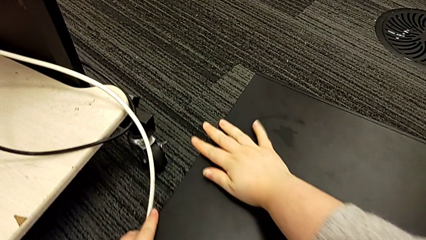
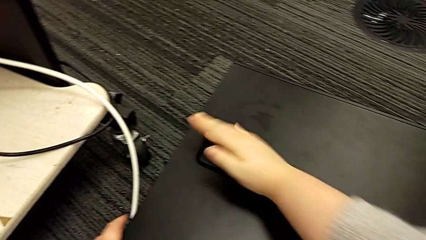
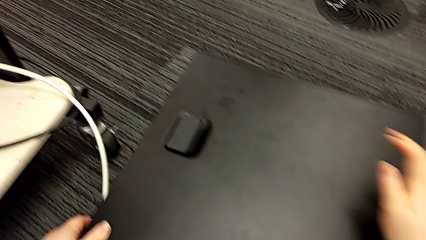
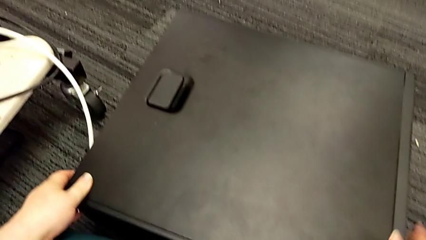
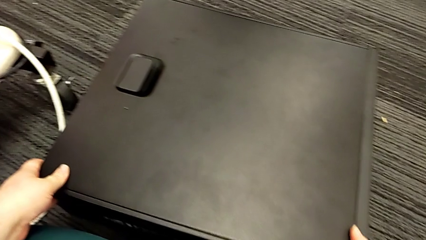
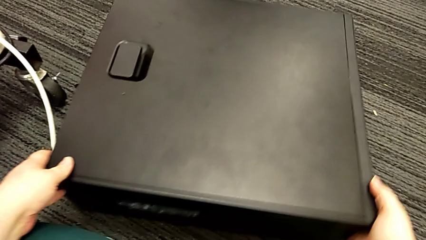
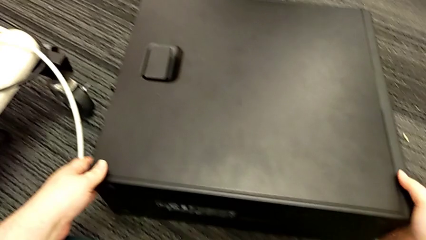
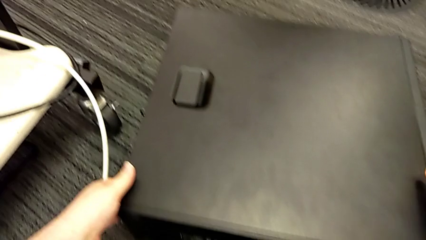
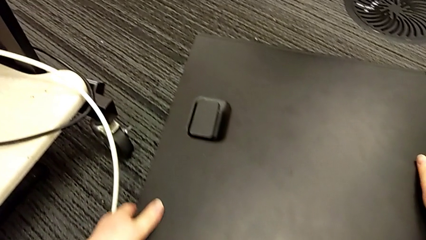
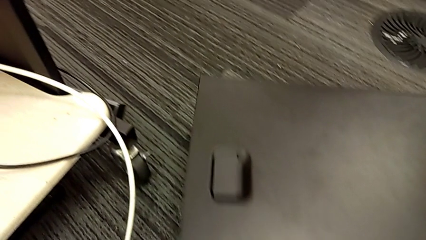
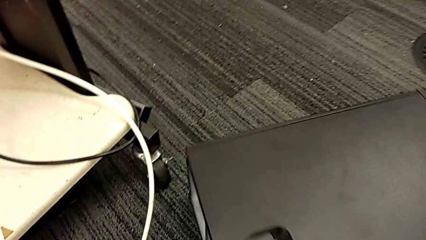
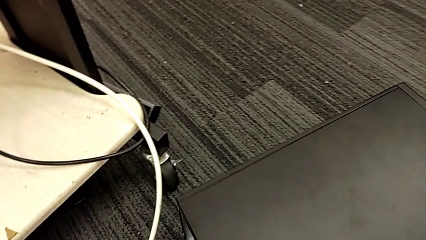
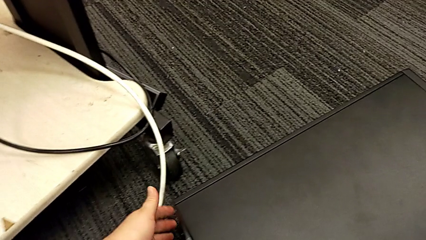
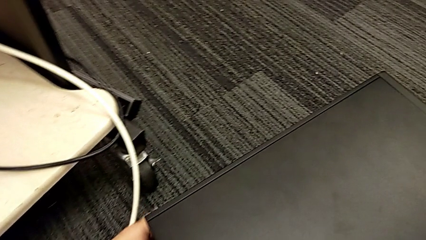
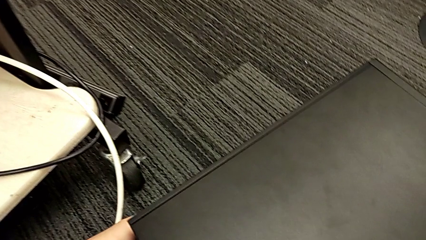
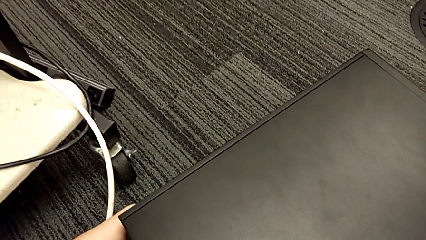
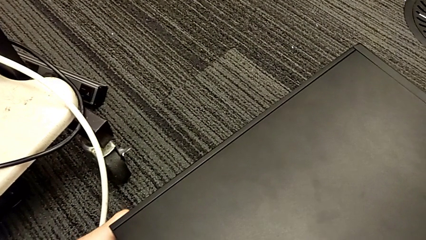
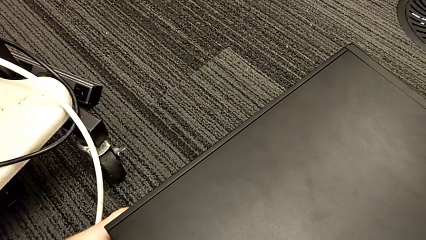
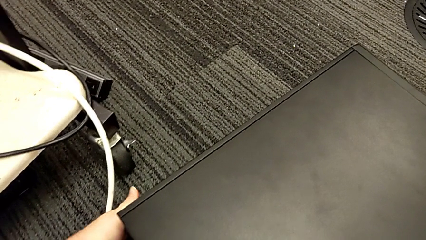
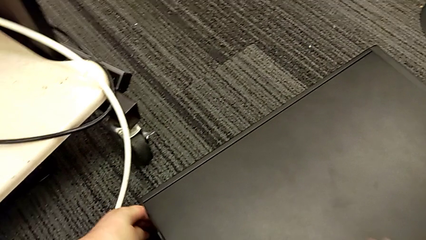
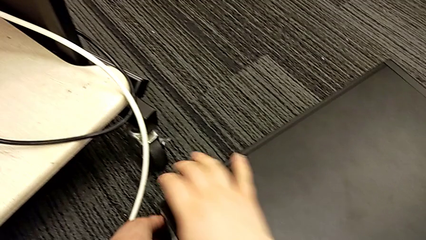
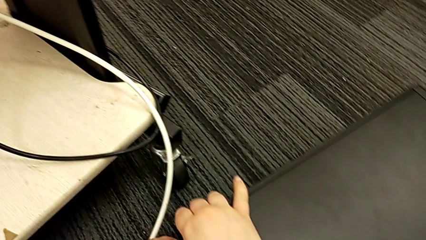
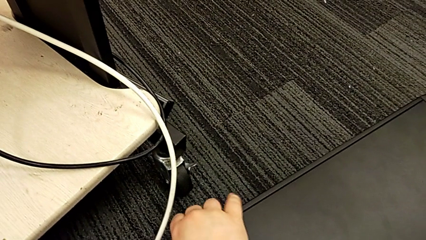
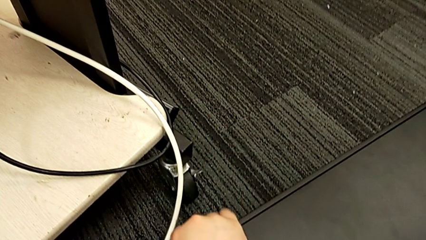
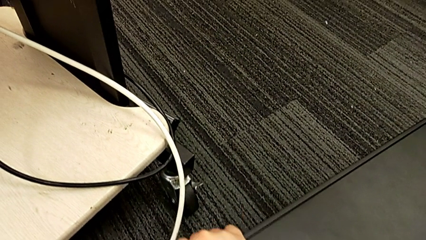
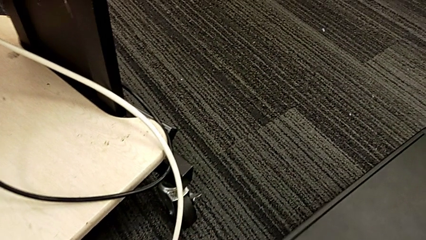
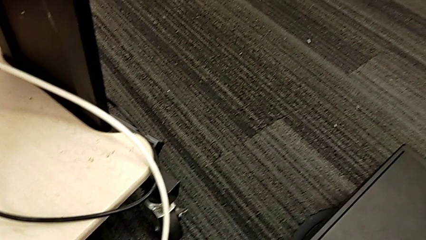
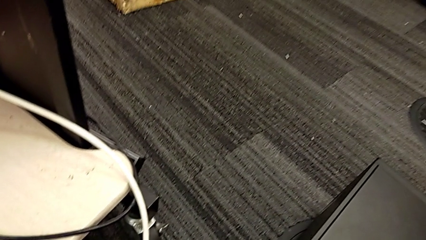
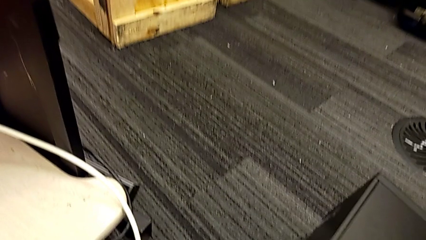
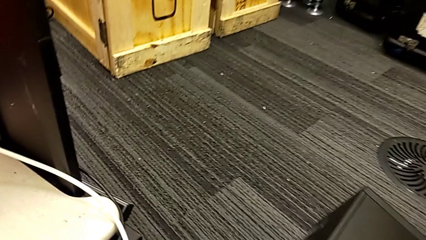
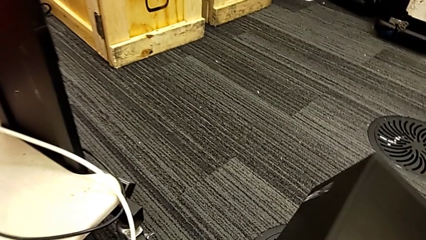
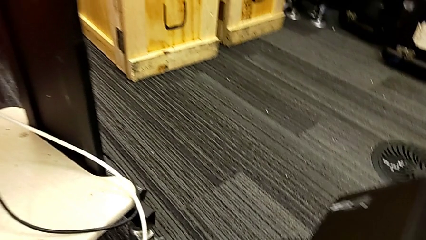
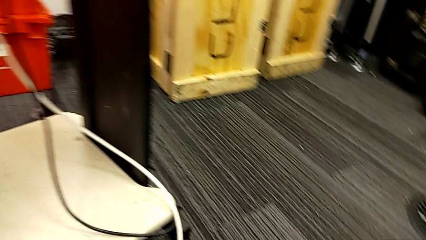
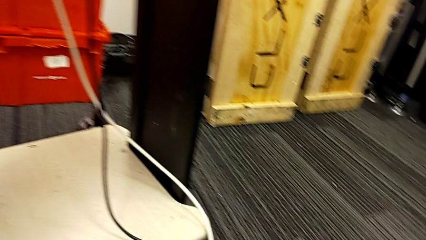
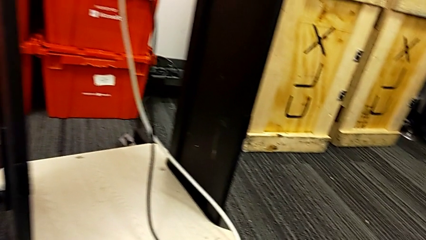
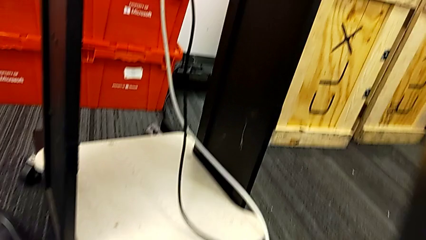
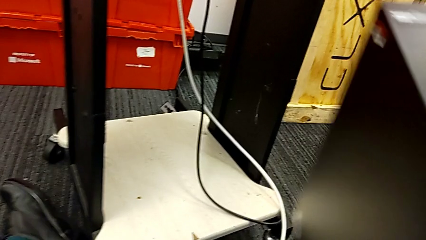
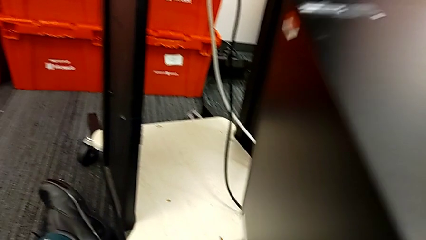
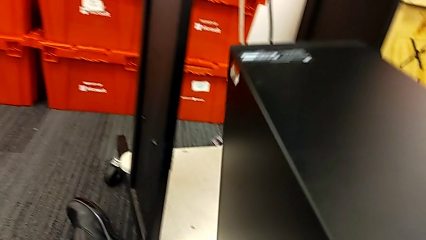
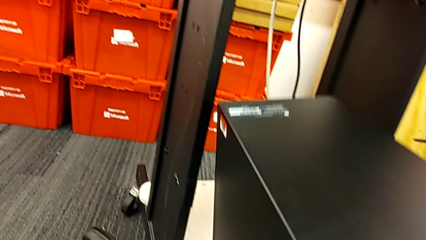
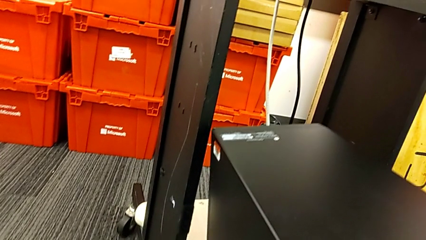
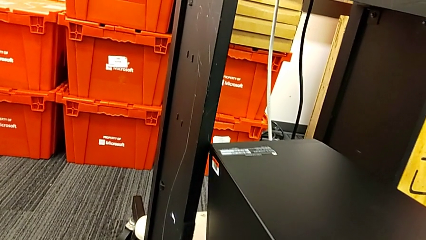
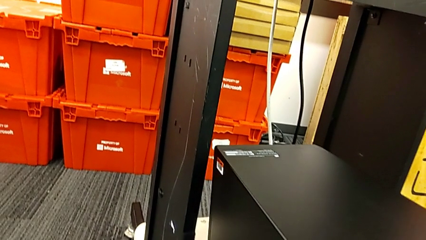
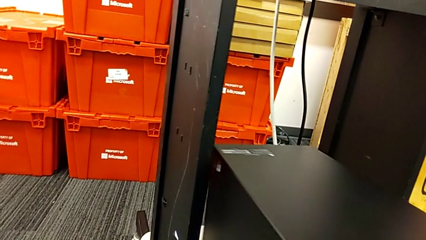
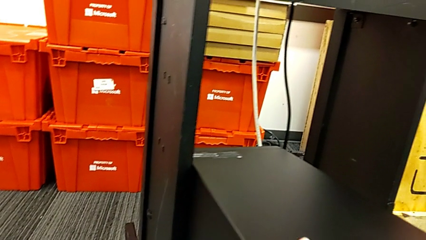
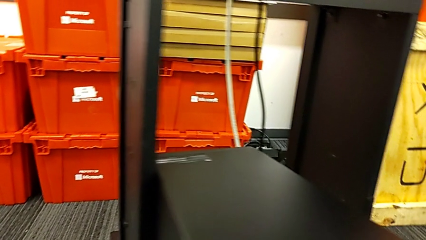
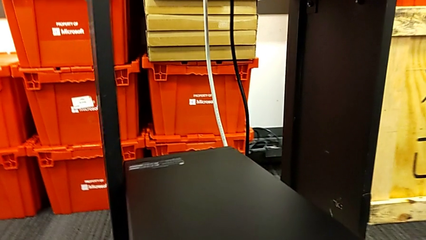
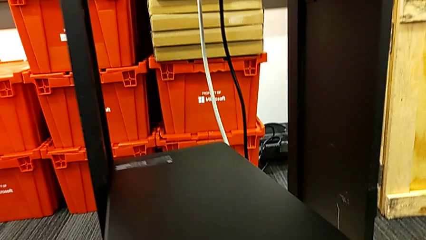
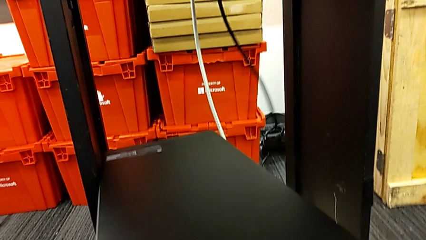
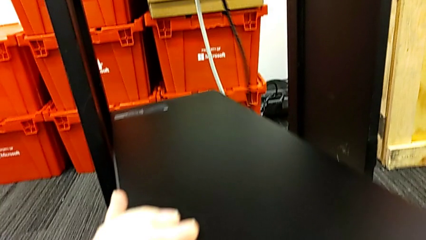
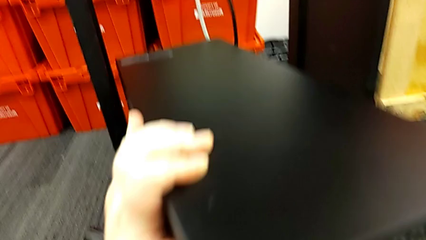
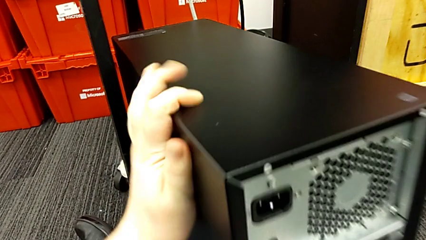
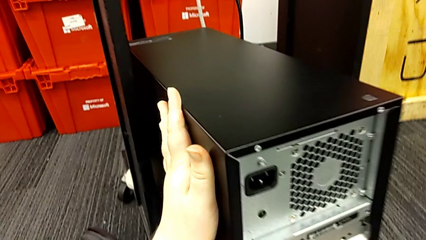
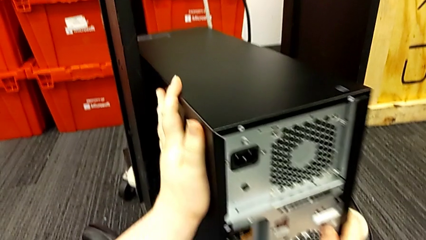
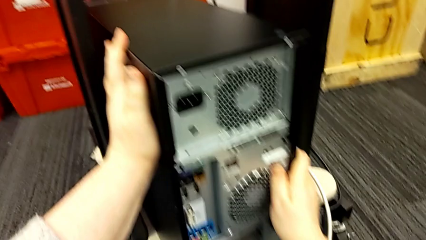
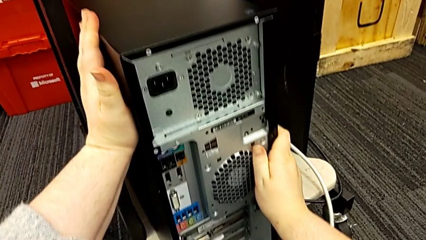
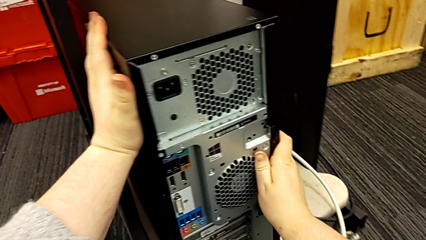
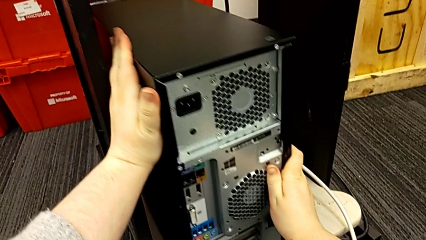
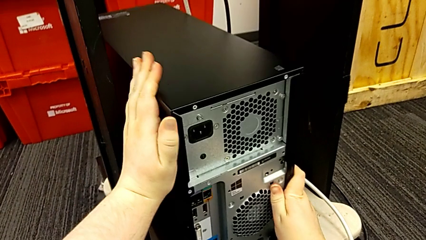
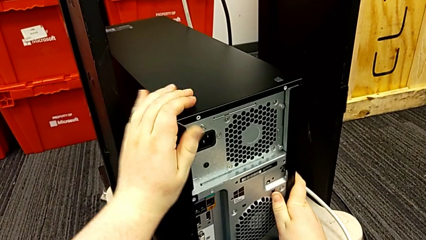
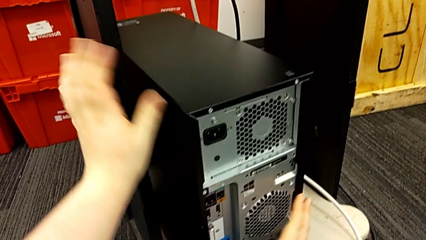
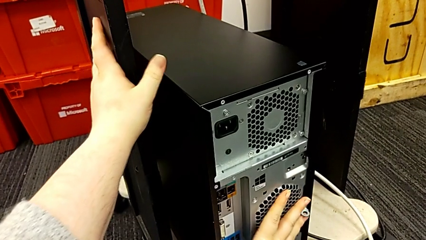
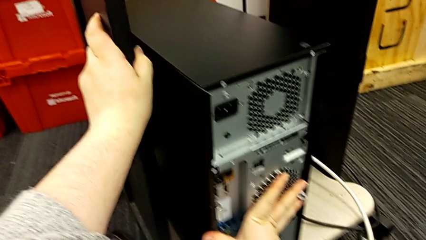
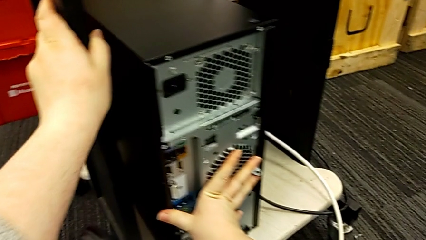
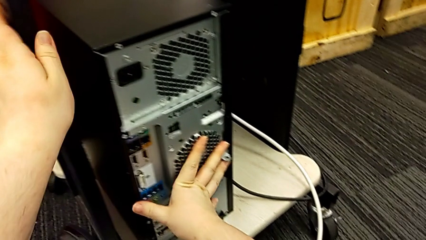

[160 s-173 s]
The camera wearer puts the computer tower on the furniture. They grab the computer tower, slide it, rotate it, grab it, lift it, place it and push it twice.

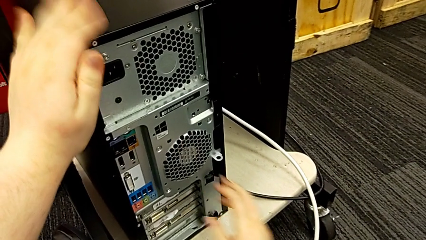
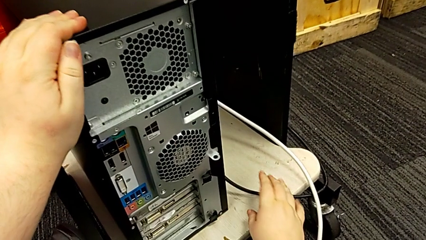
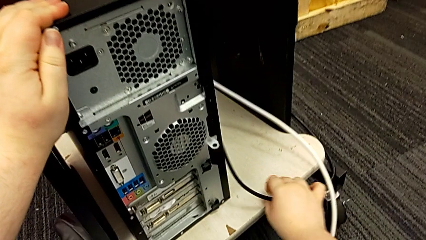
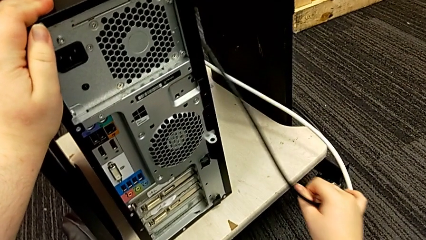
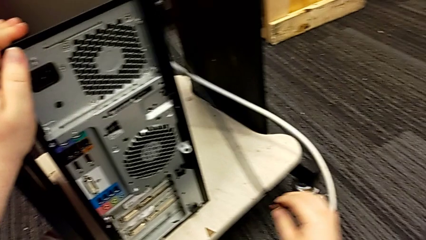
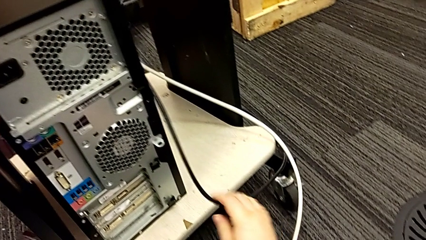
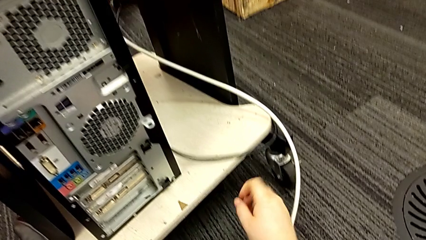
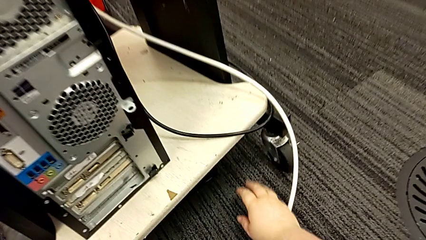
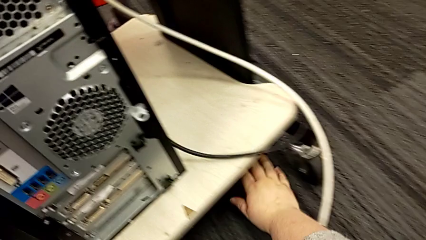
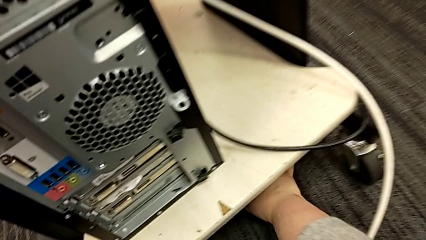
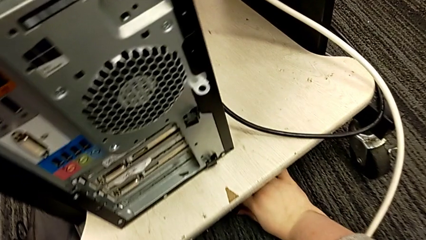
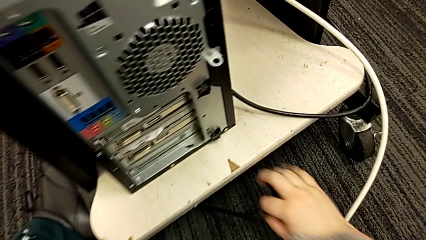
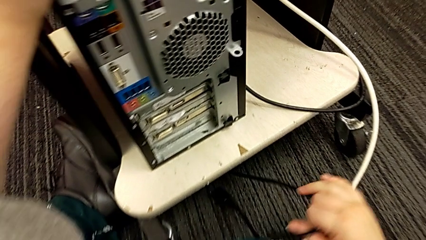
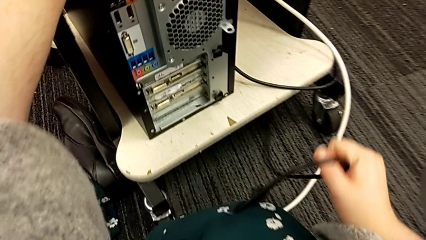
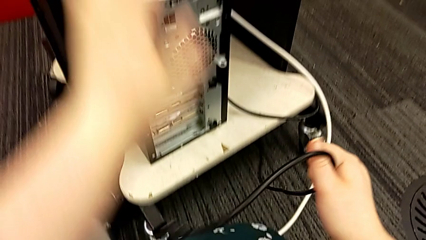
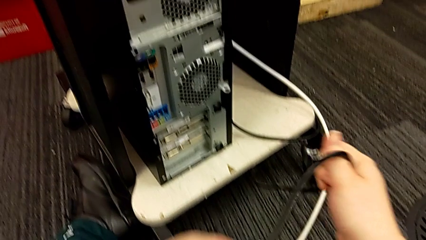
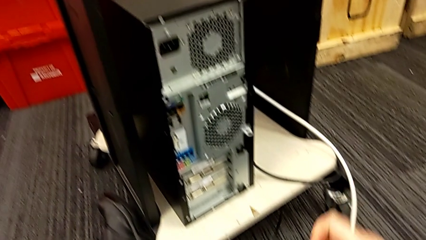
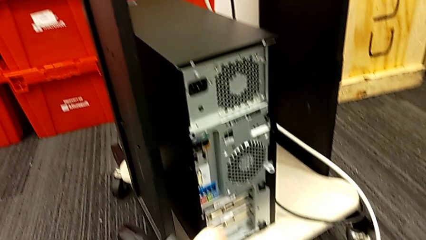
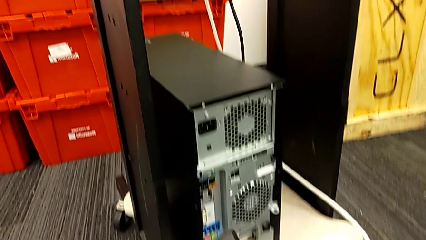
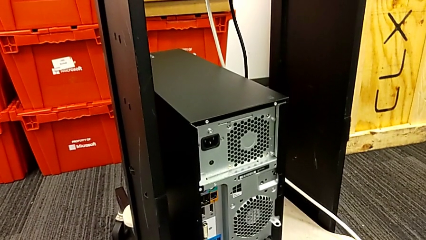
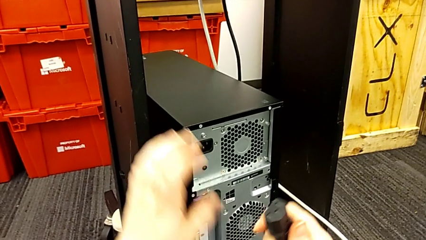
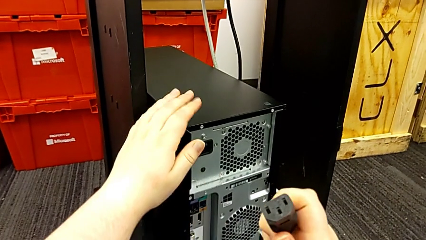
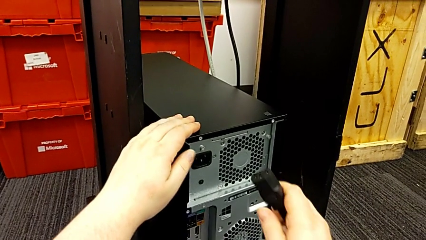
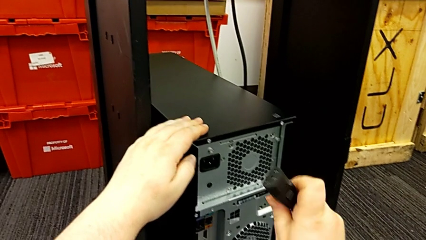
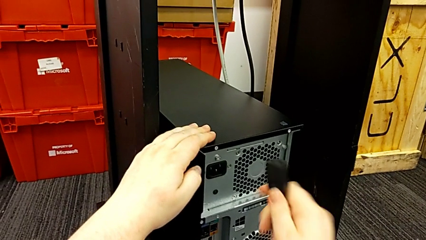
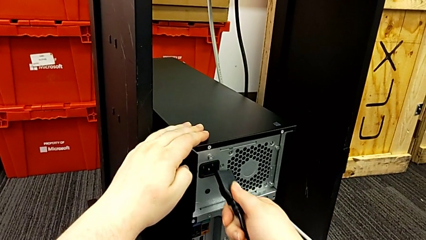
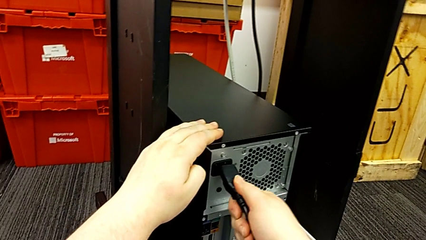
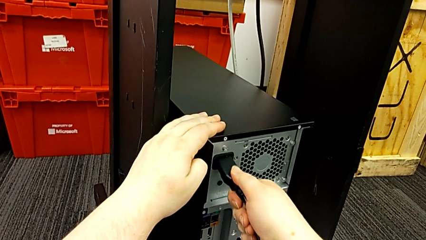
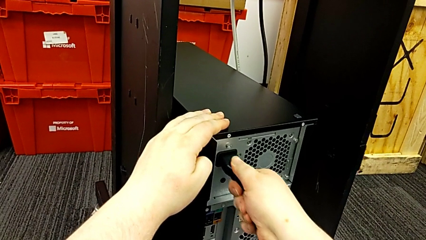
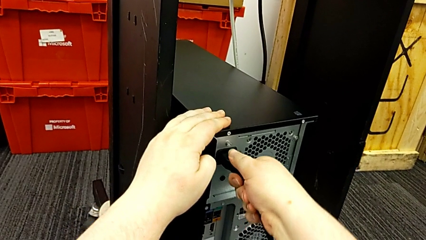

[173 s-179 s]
The camera wearer is plugging the power supply and HDMI cable into the computer tower. They grab the black cable power supply, lift it and insert it.
